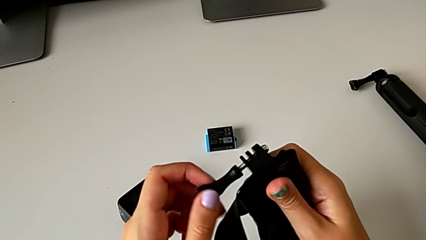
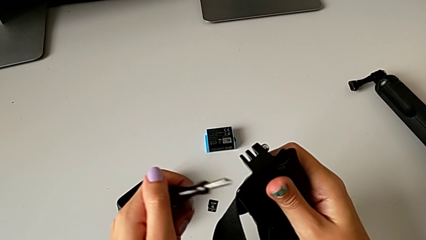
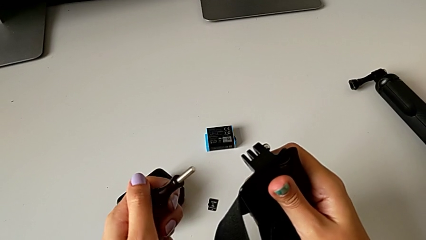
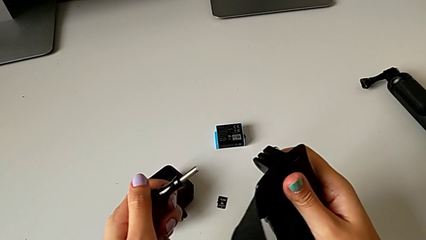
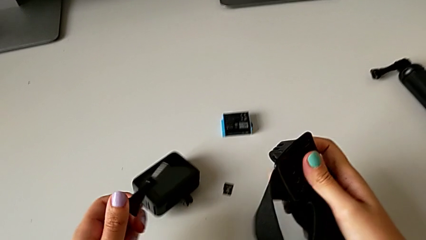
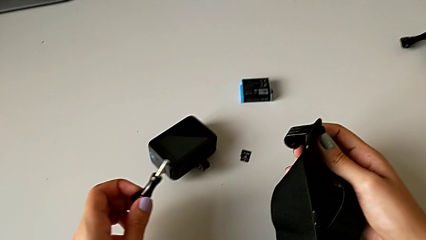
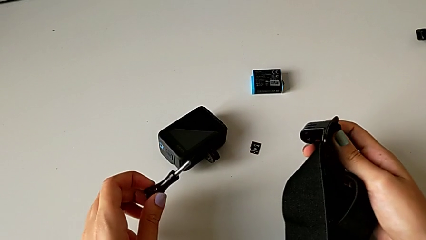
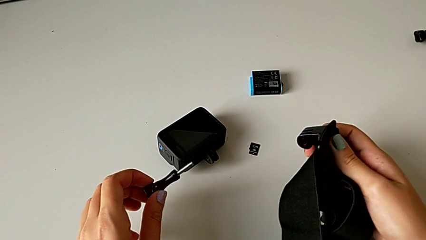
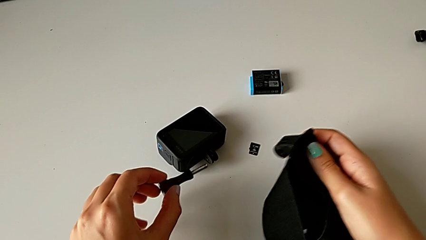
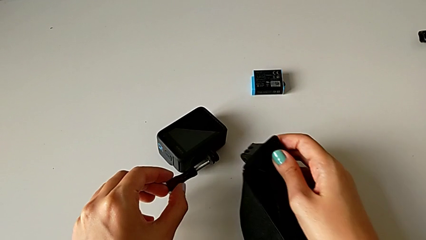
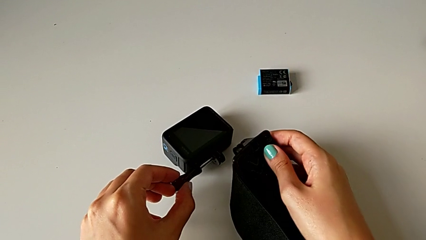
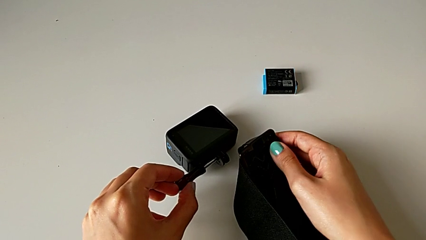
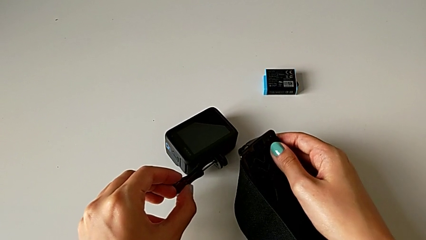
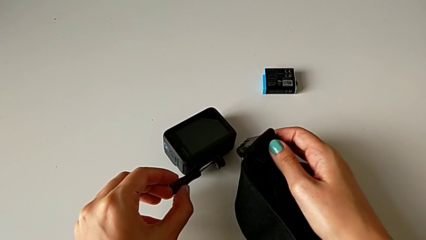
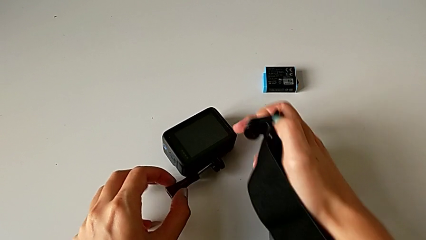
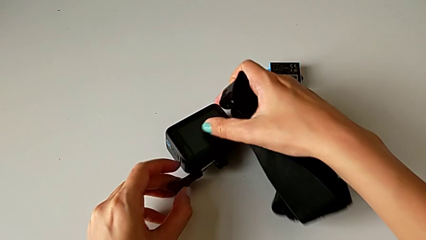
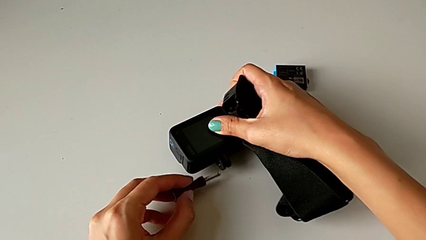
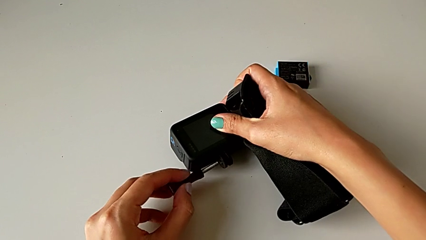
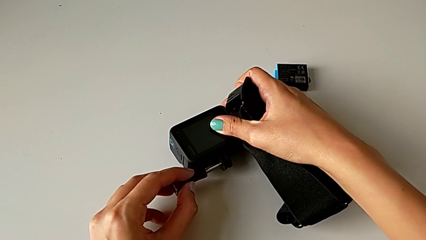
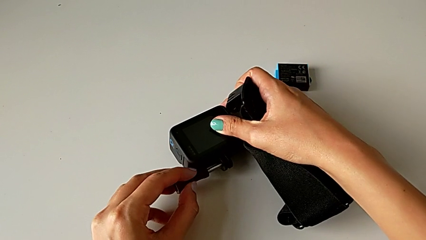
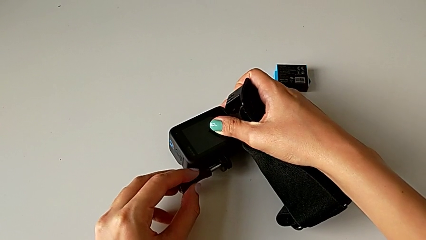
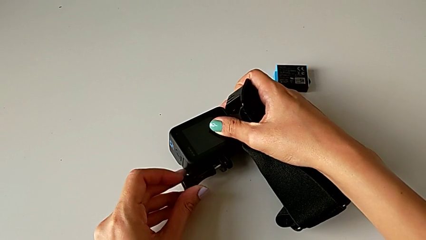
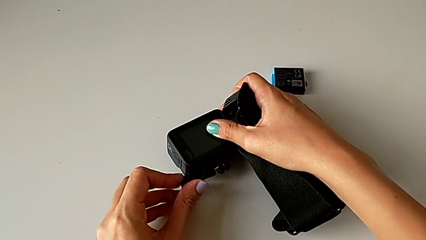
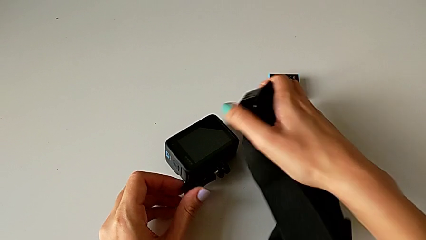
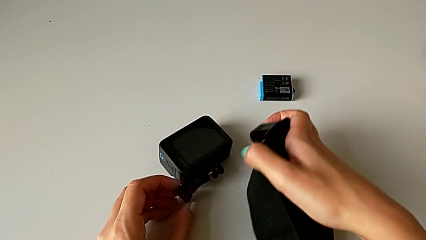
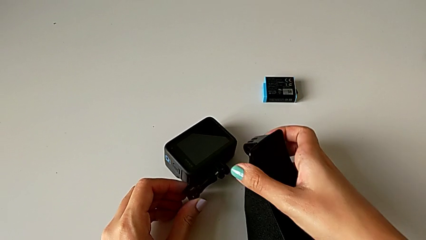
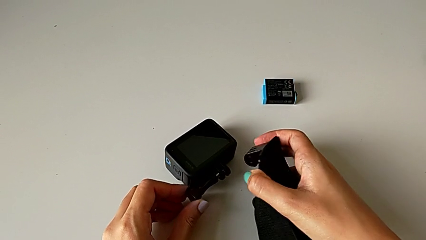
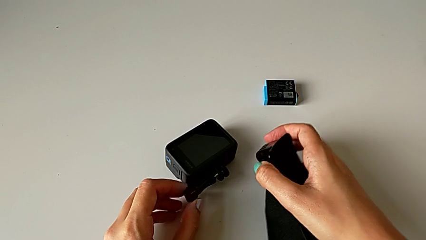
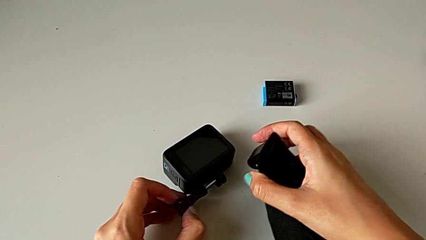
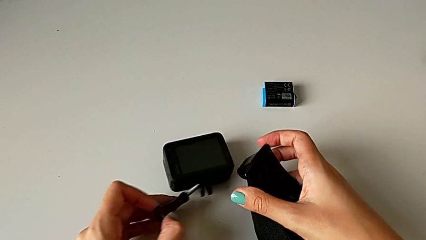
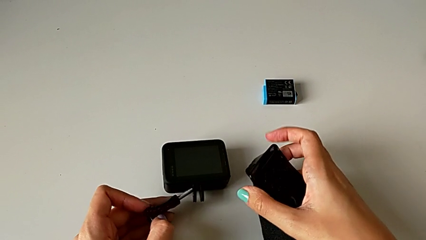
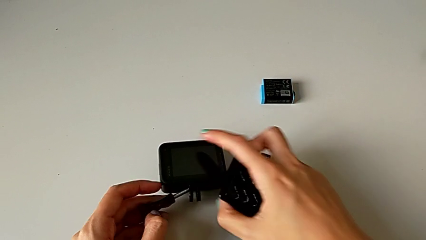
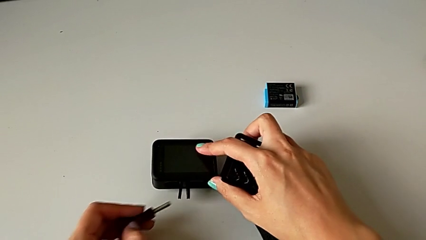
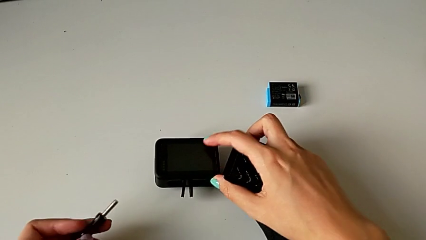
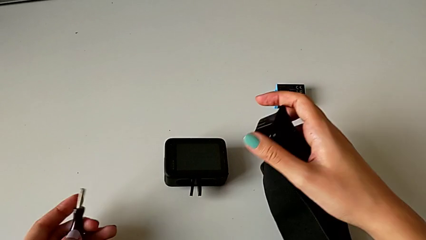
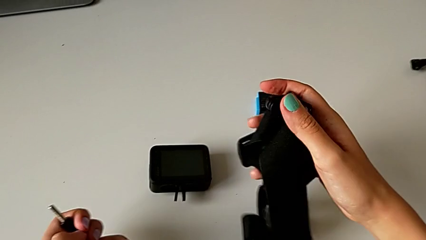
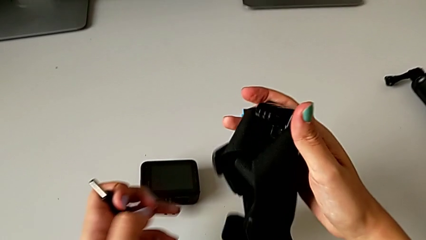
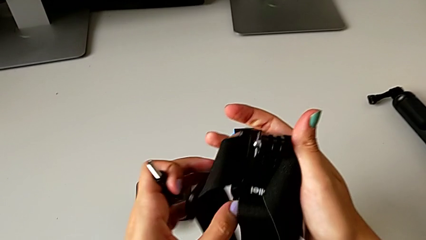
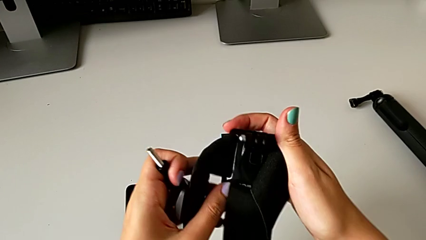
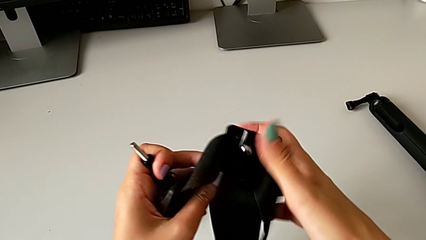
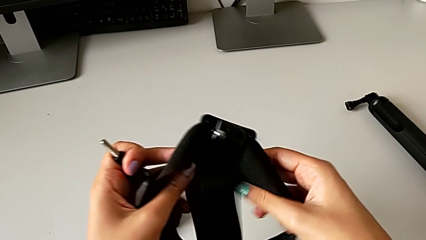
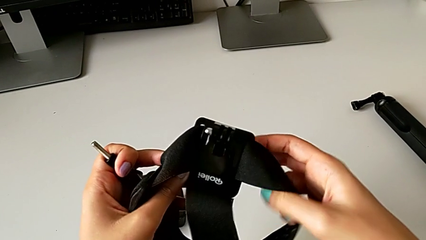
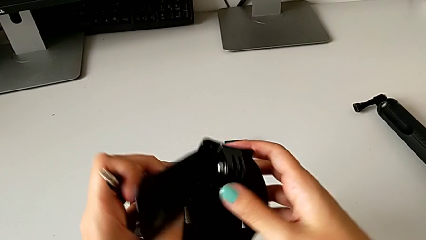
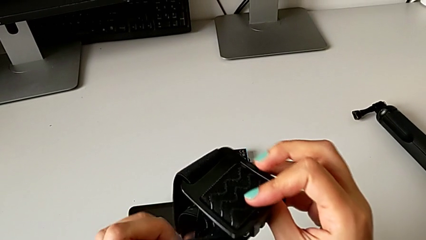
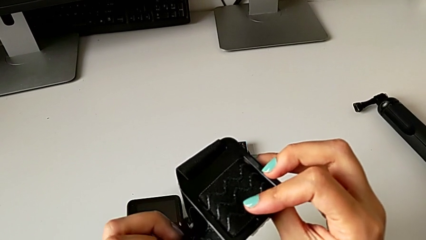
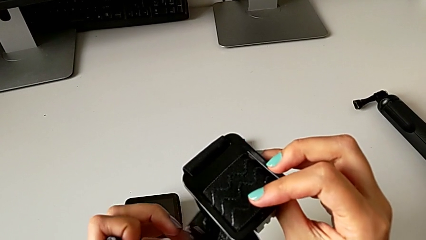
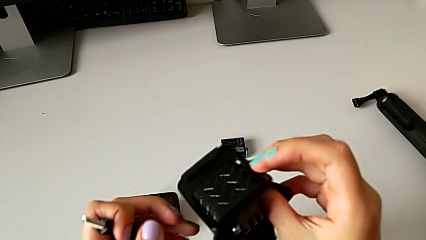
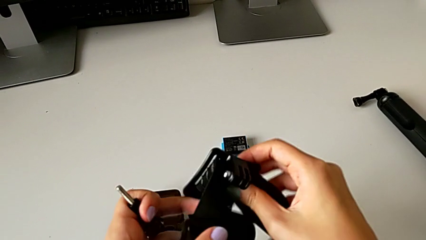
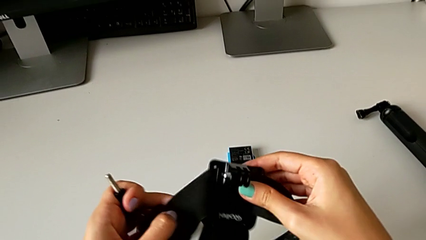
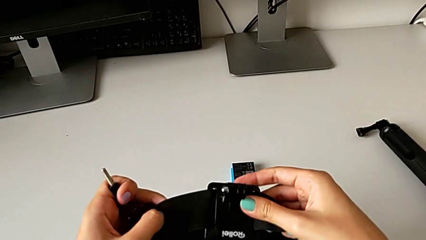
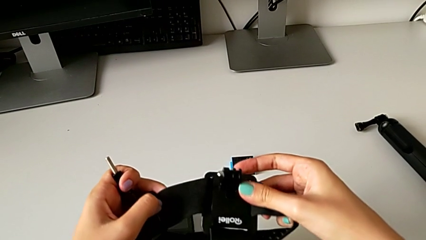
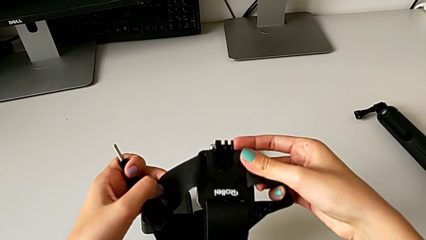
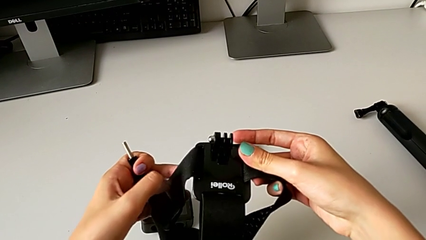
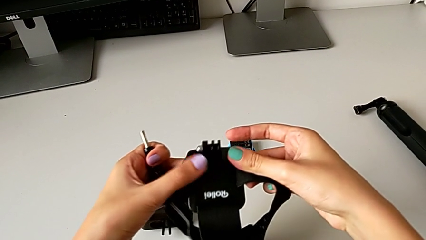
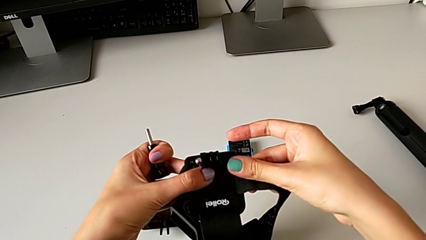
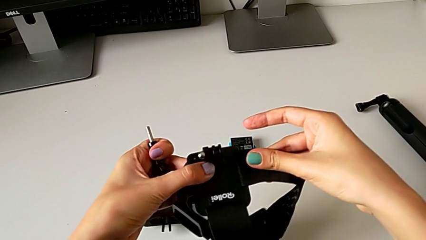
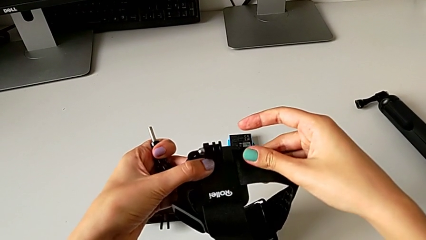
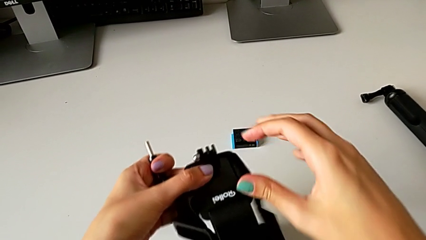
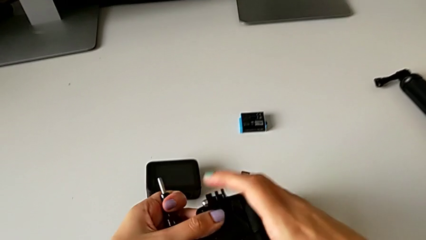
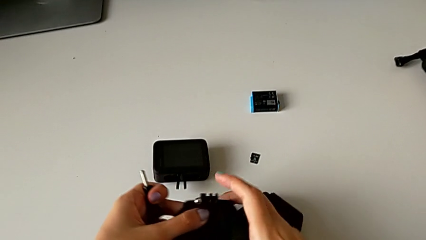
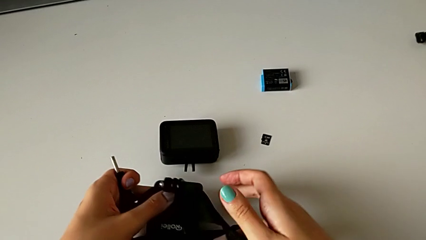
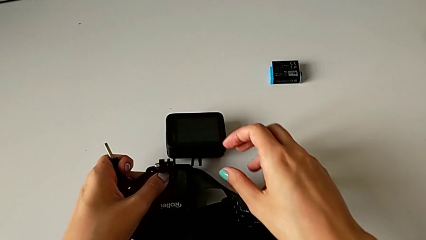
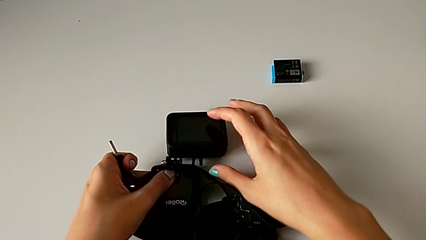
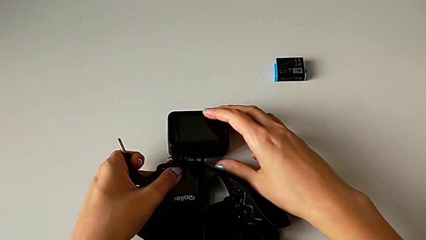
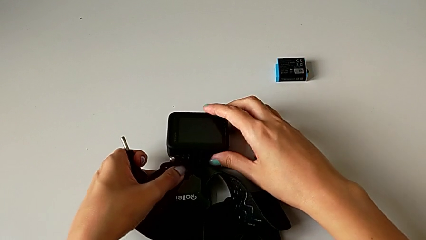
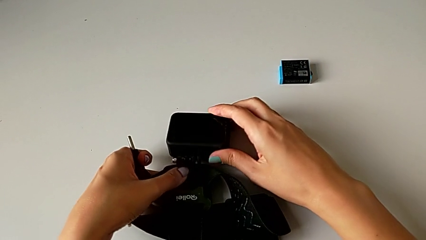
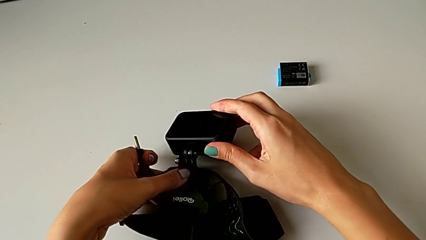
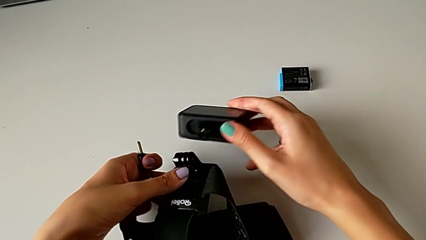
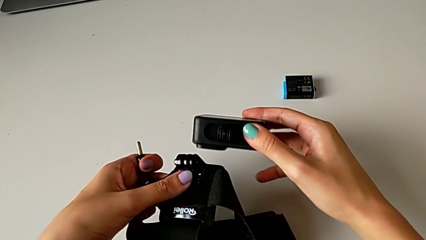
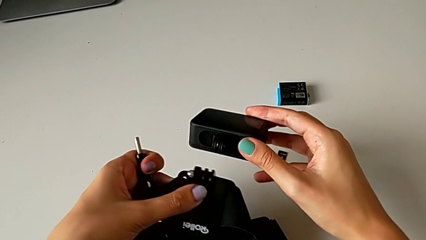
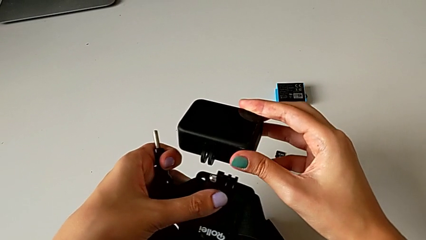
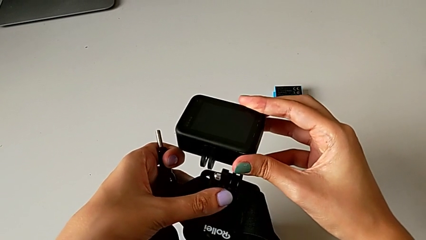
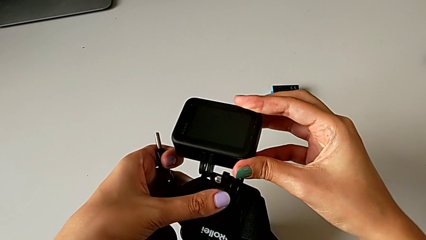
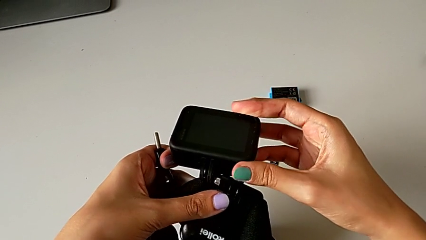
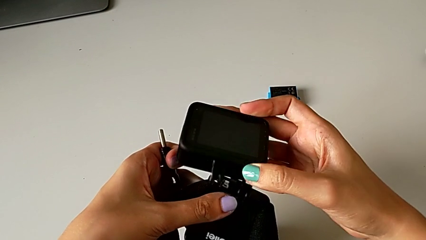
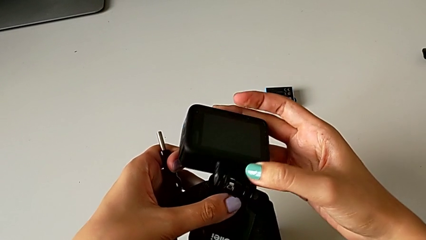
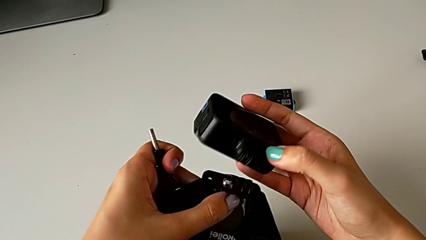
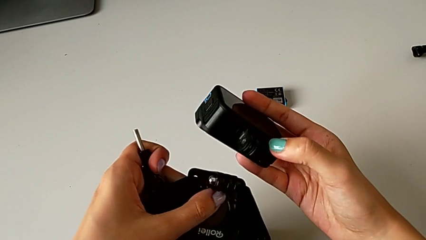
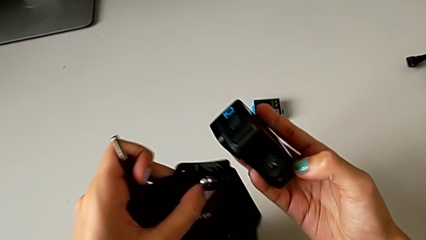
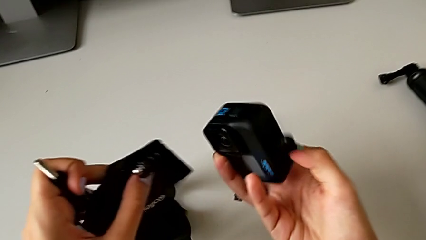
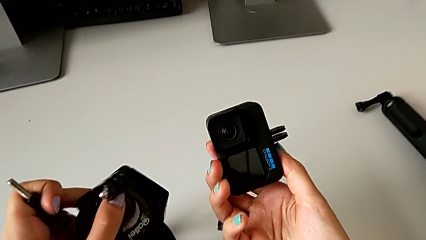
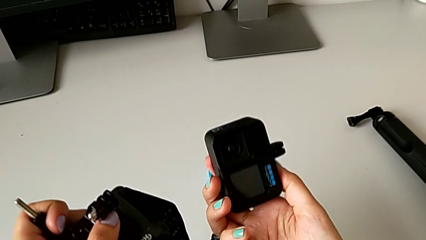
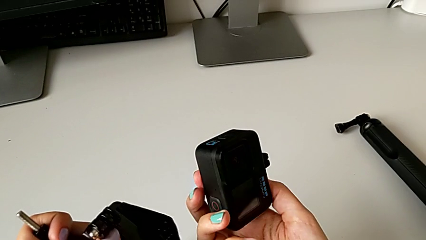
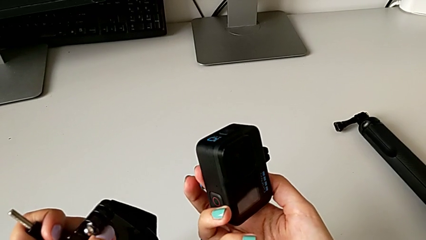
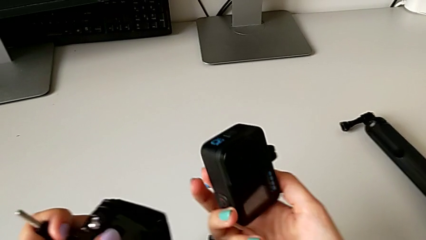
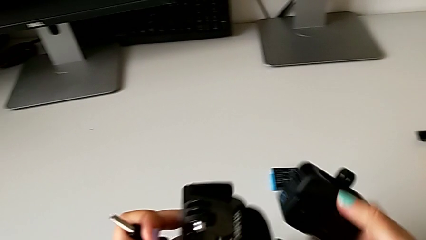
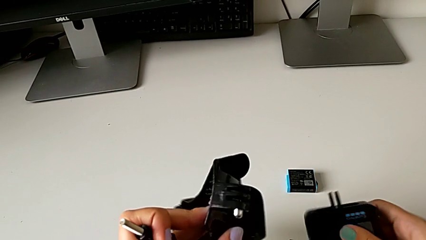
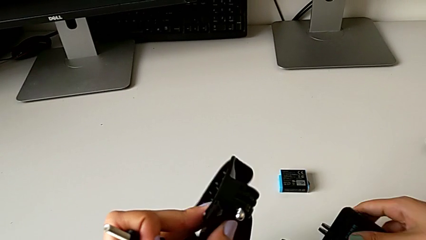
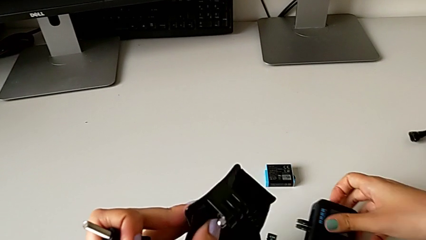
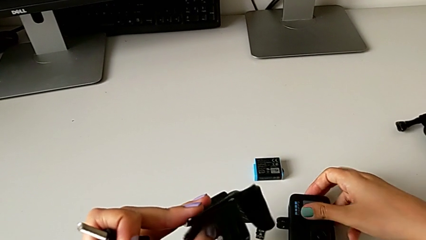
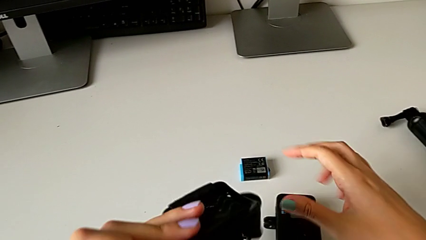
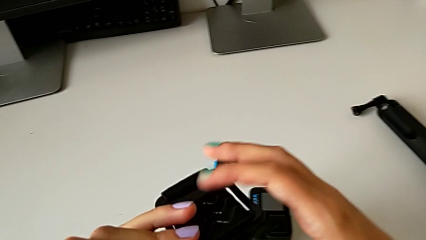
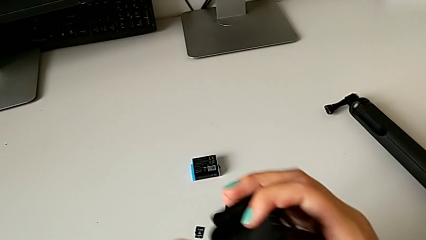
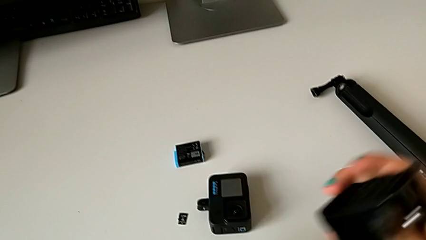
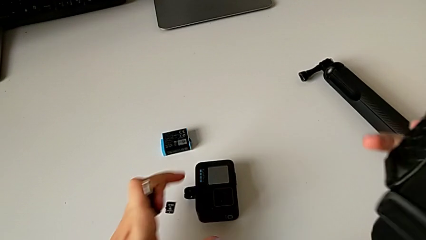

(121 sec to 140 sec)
The camera wearer is assembling the strap to the GoPro. They unscrew the mounting peg, wrongly insert it, withdraw it, inspect the strap, grab the GoPro, lift it and place it.
